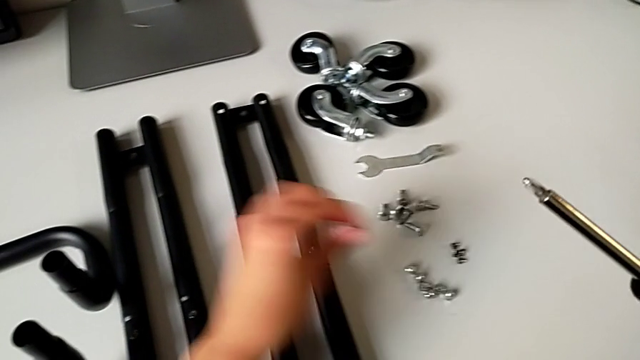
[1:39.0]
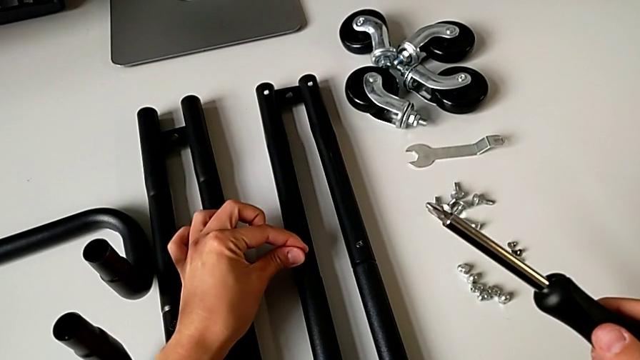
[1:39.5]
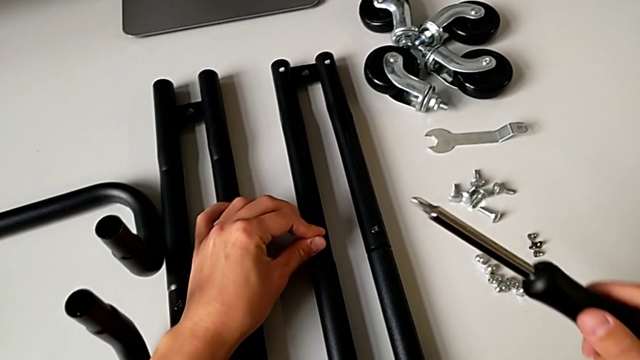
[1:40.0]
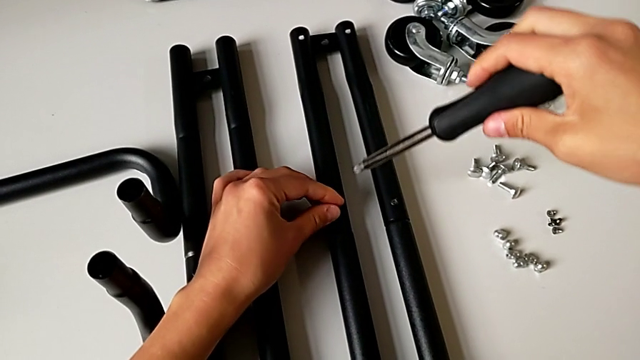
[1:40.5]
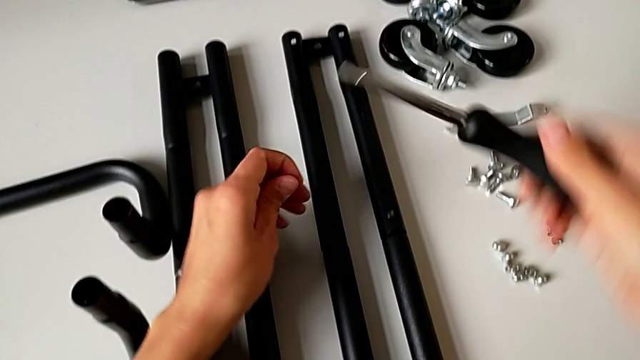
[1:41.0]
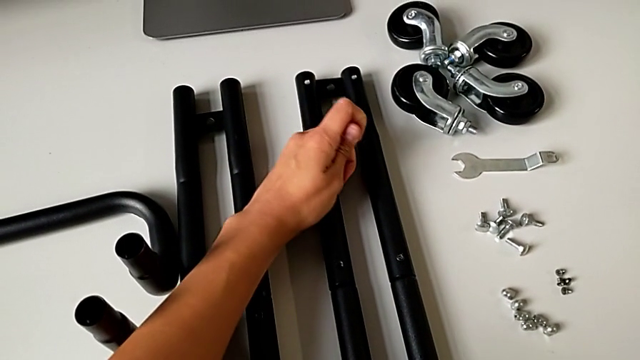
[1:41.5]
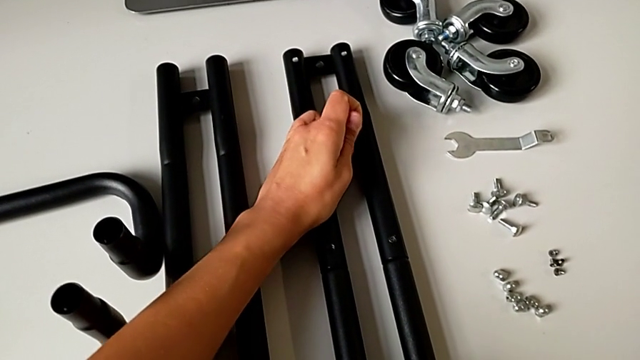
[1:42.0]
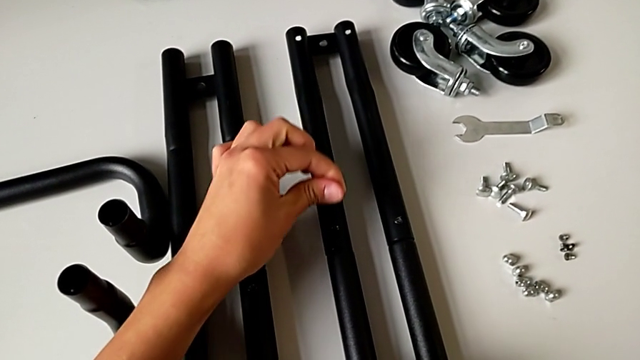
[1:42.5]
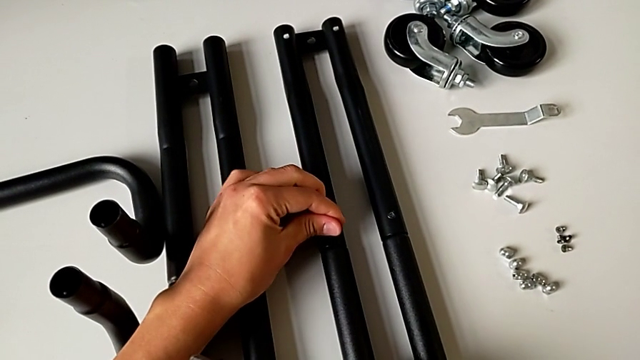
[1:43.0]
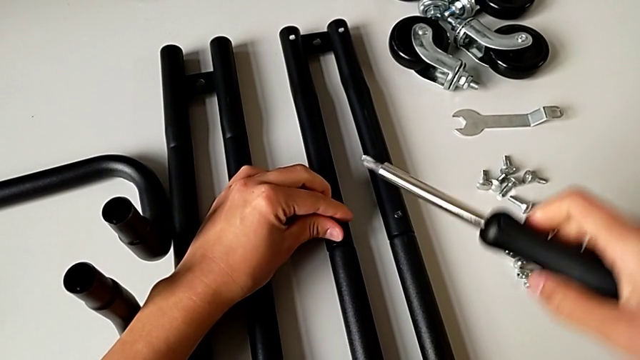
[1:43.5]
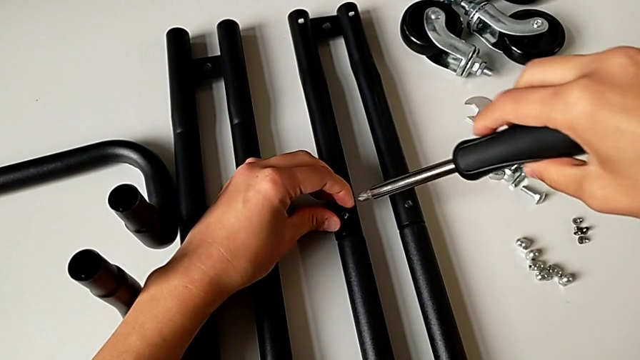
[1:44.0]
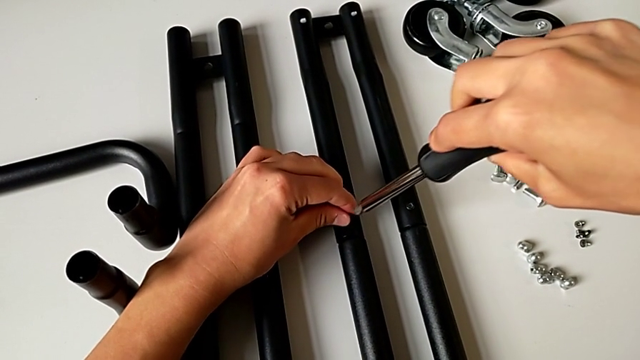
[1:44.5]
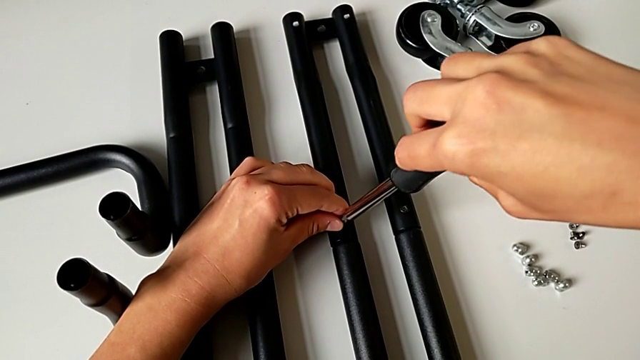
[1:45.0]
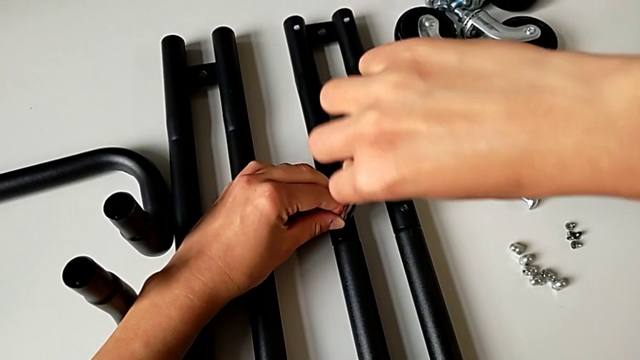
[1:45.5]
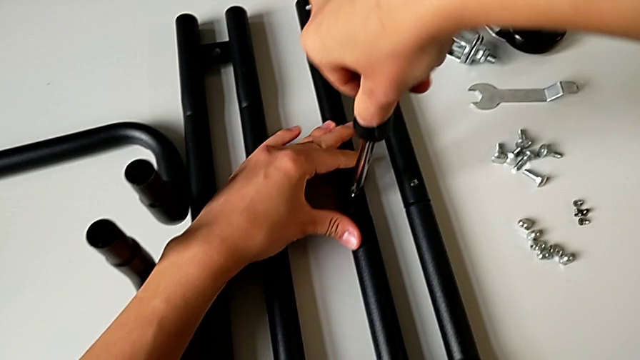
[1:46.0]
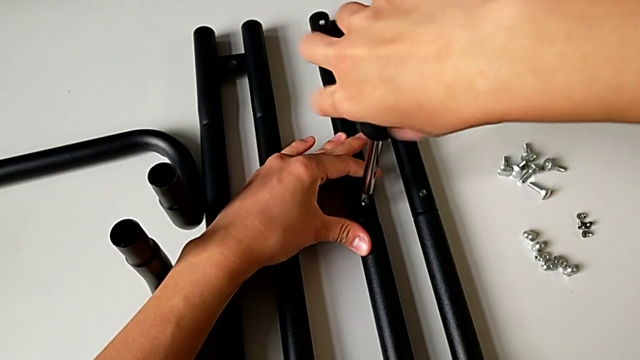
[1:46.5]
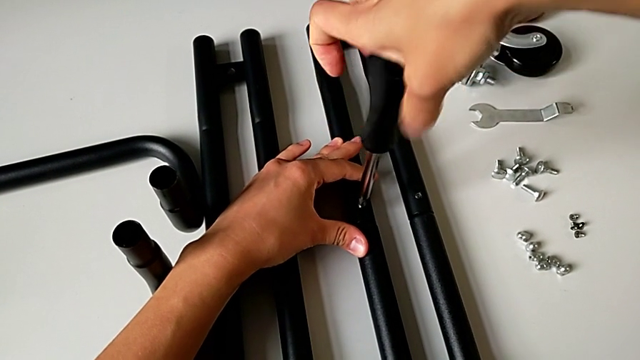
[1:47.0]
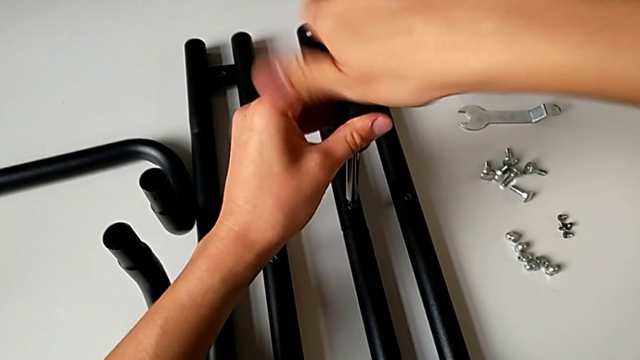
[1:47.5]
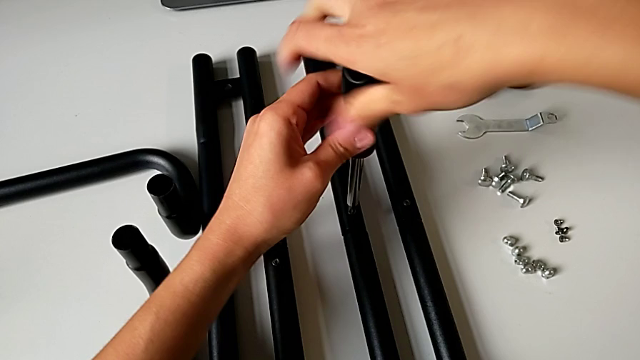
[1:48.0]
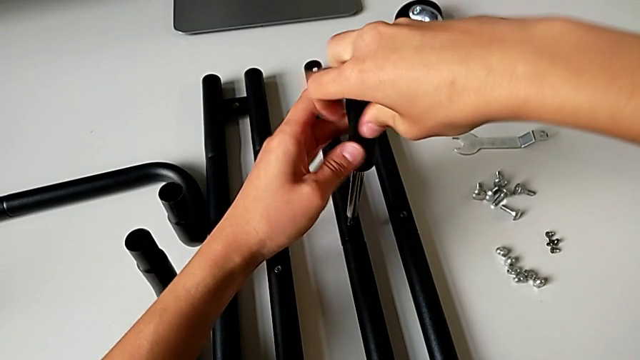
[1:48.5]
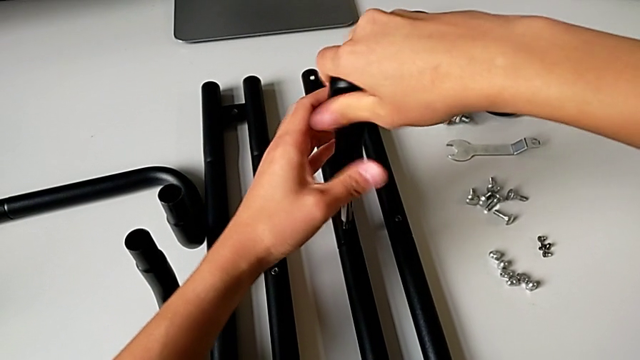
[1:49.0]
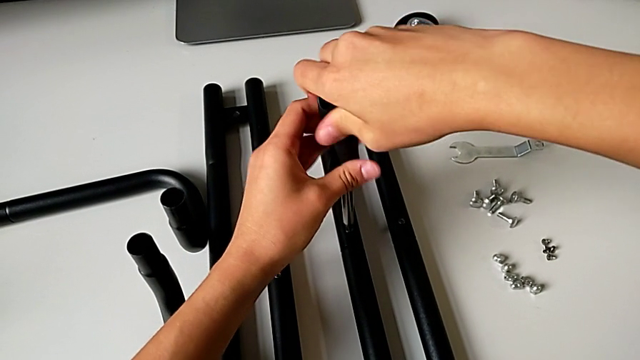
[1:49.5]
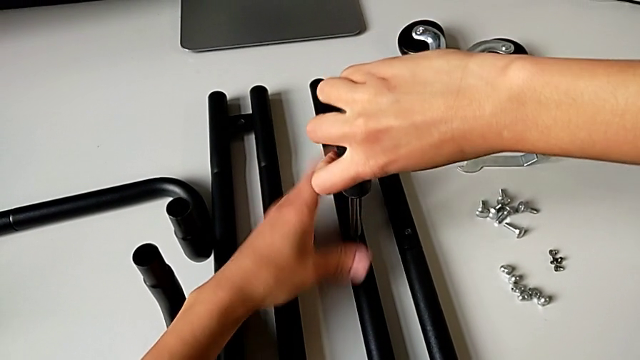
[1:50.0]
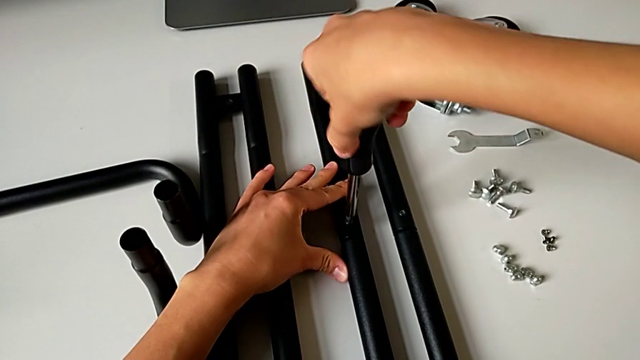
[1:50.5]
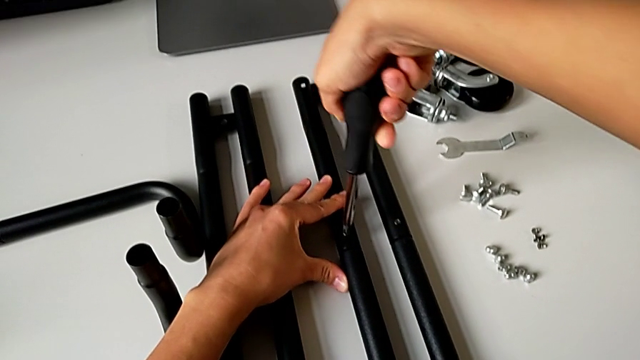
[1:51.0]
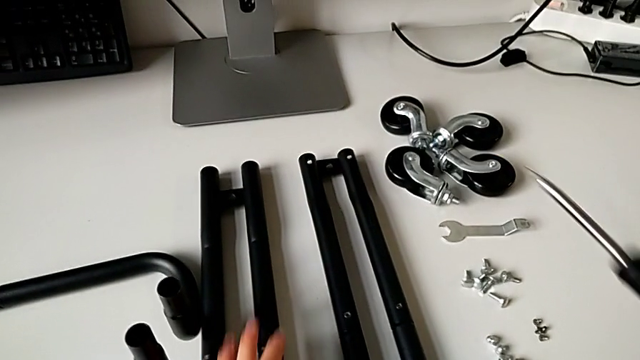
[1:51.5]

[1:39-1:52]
The camera wearer is assembling the first sidebar. They grab the second screw, grab the leg, place the second screw and screw it.

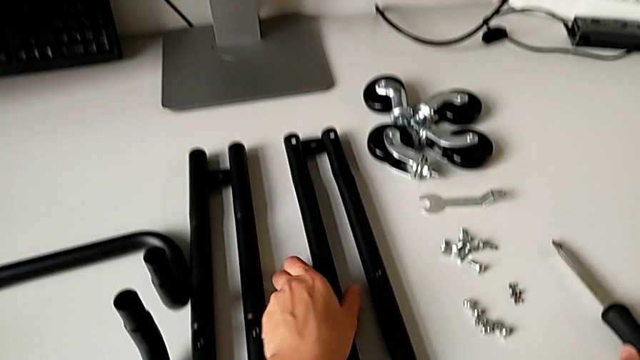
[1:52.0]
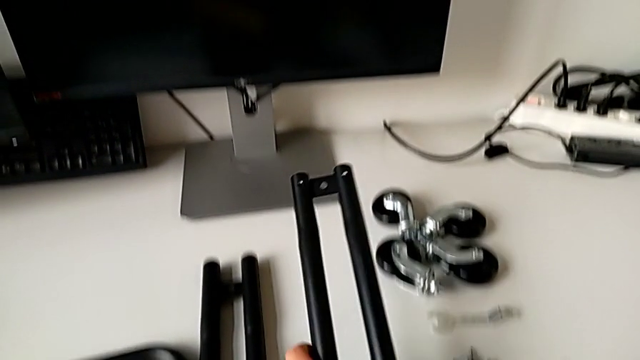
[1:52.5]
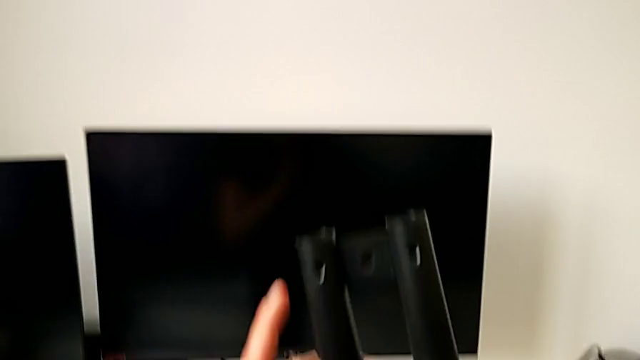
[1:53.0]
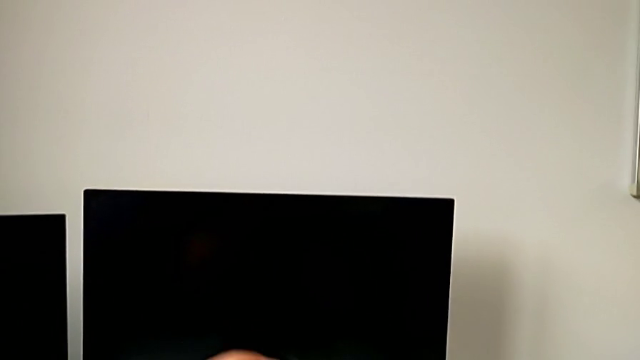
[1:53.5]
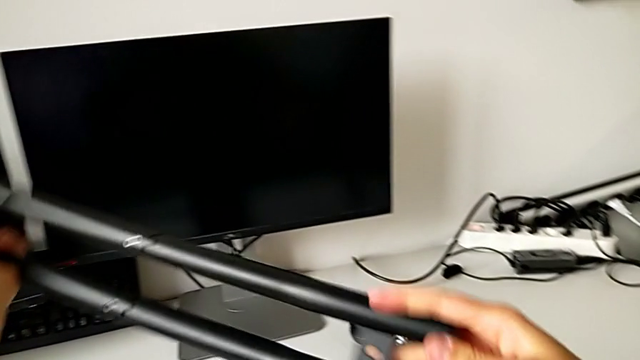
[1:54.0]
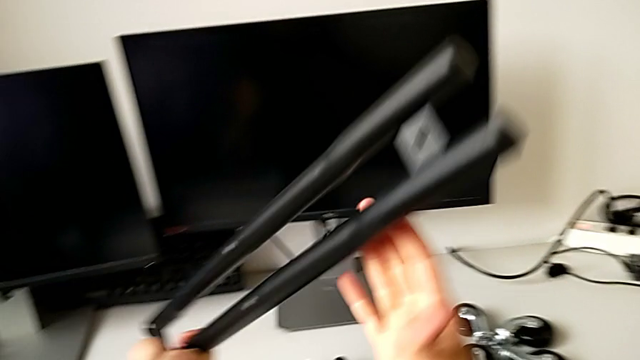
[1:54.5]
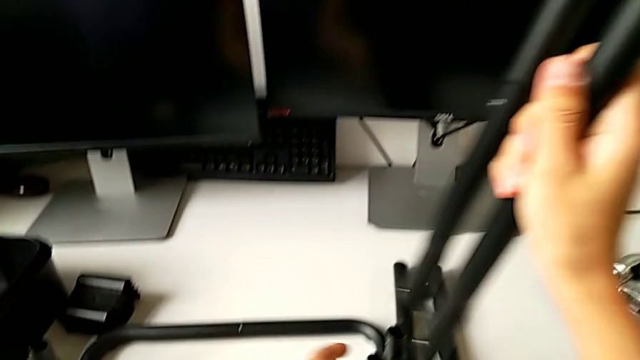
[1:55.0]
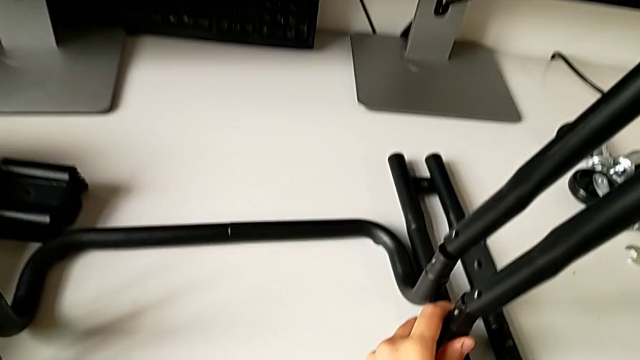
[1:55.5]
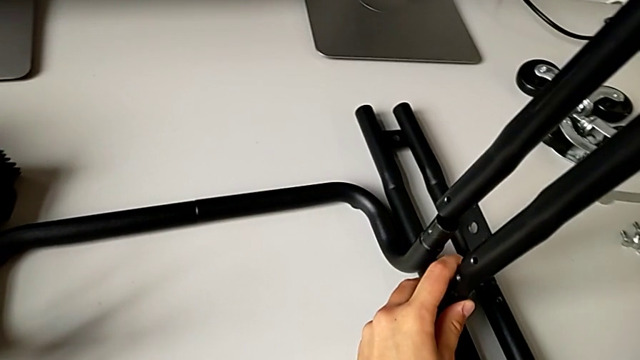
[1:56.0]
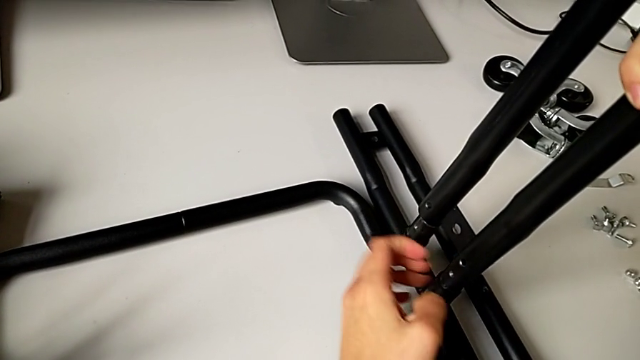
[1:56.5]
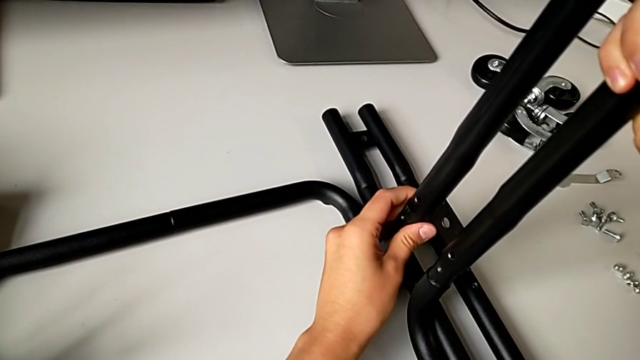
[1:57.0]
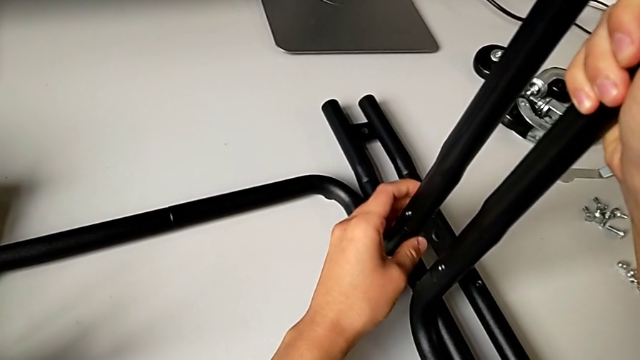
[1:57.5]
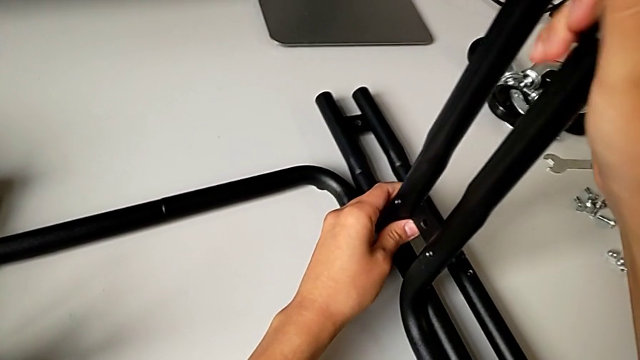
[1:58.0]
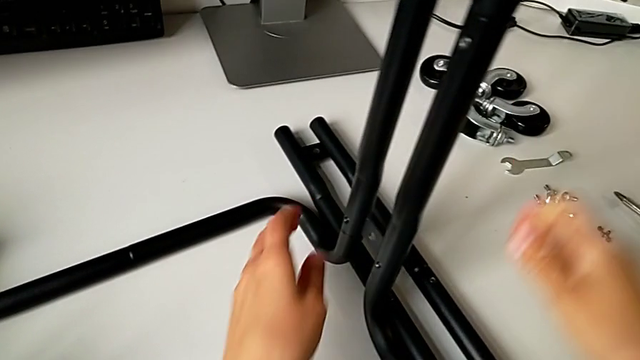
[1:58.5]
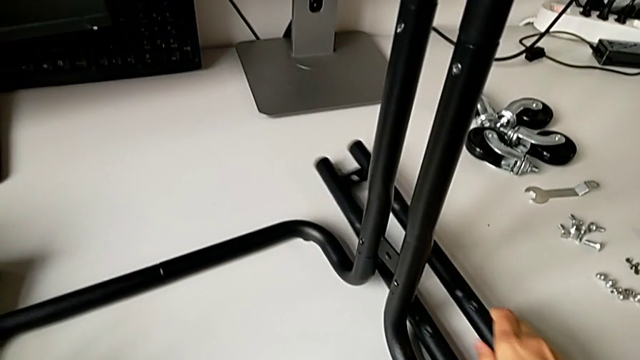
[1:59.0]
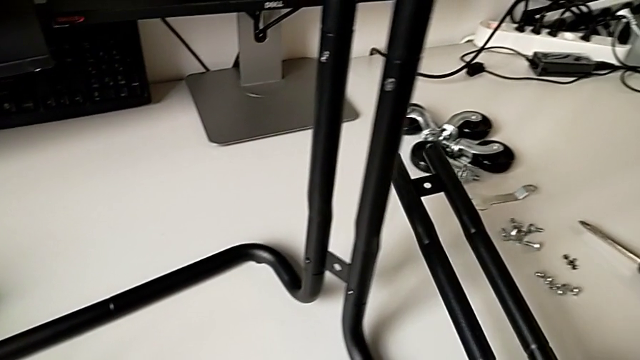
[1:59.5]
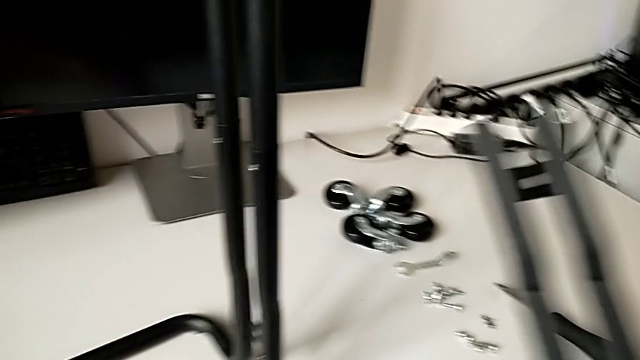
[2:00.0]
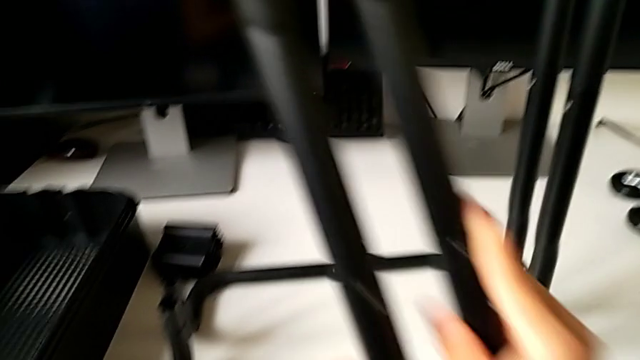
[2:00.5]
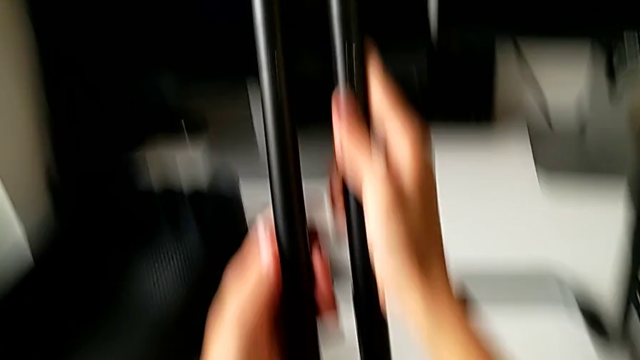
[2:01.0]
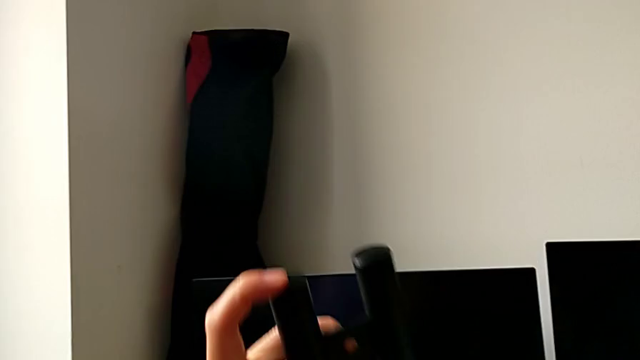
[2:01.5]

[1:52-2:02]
The camera wearer is assembling the side bar into the base frame. They grab the first leg, place it and grab the second leg.
